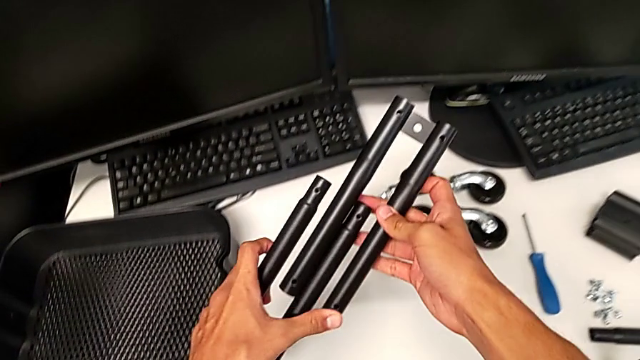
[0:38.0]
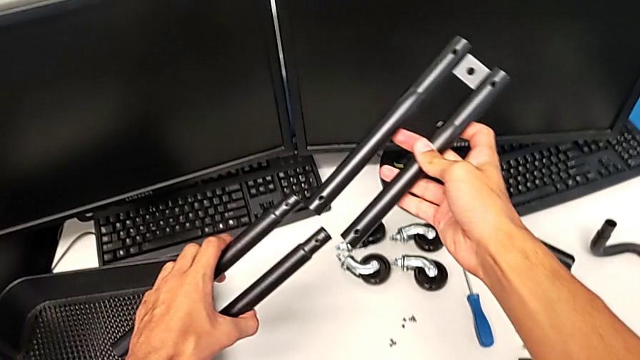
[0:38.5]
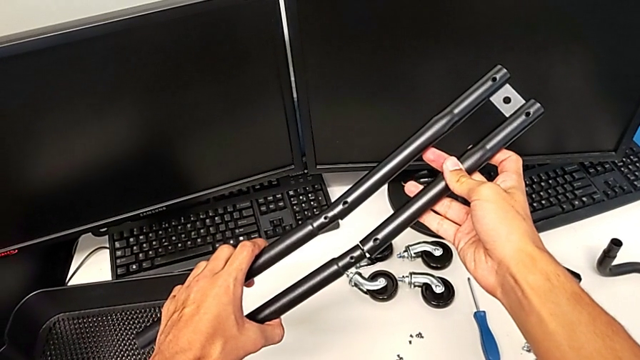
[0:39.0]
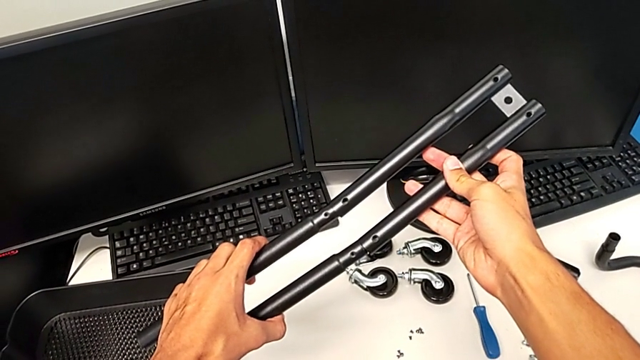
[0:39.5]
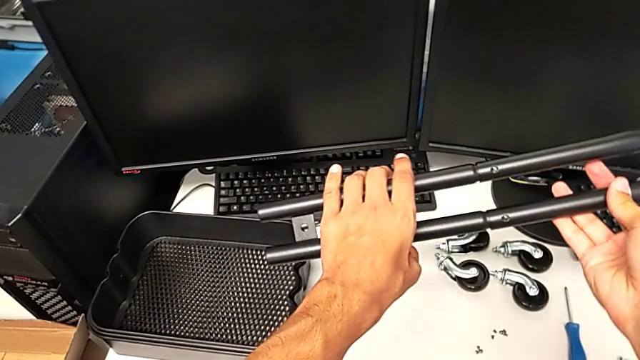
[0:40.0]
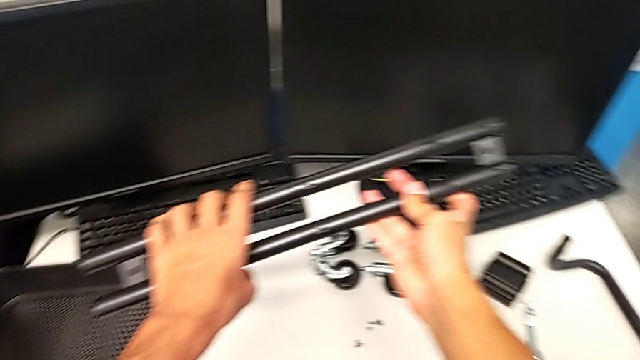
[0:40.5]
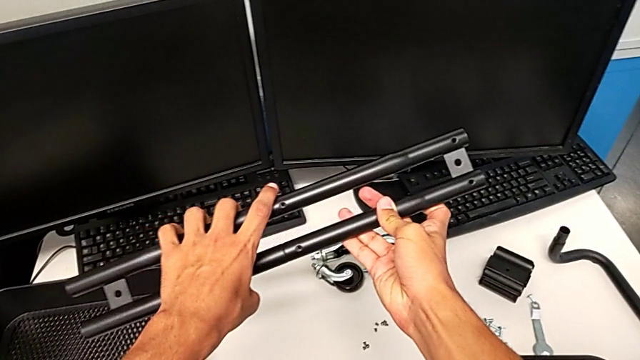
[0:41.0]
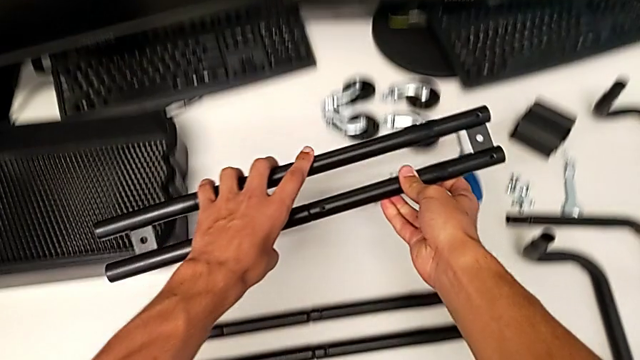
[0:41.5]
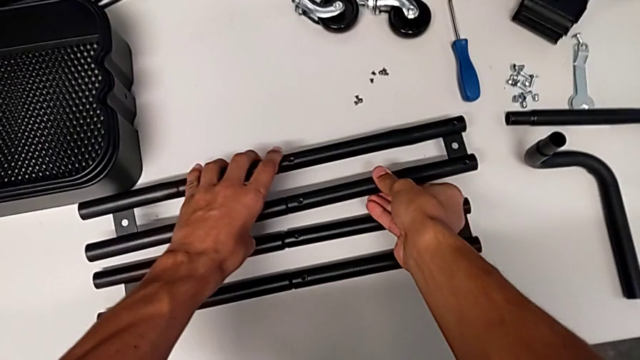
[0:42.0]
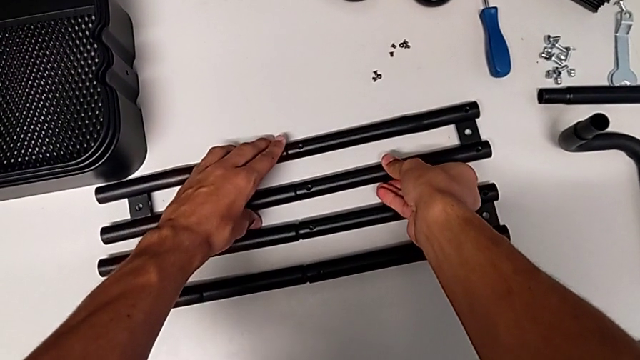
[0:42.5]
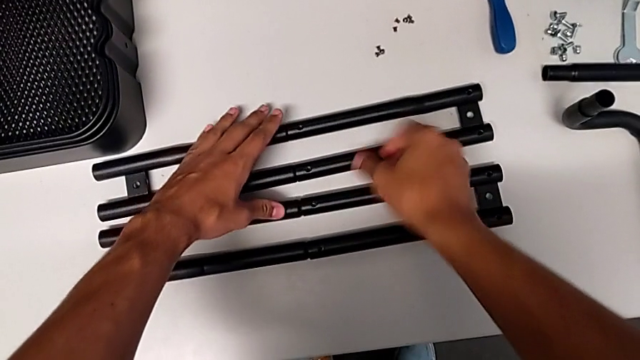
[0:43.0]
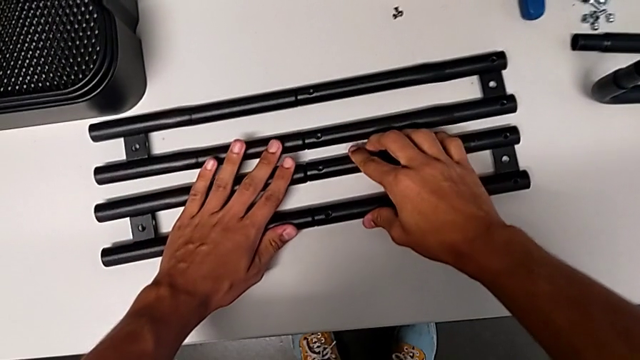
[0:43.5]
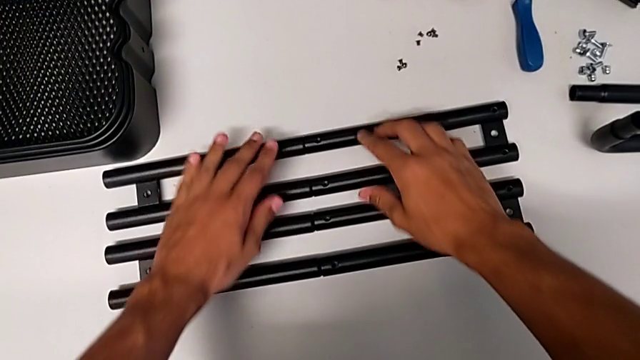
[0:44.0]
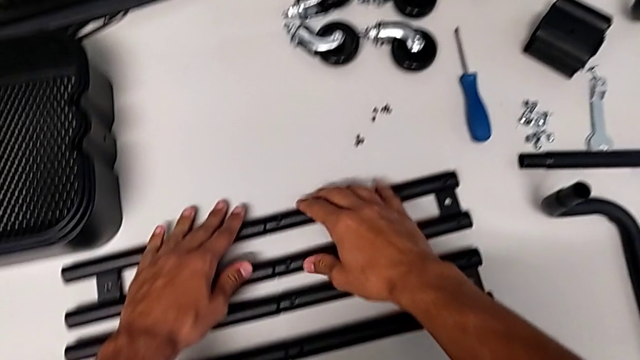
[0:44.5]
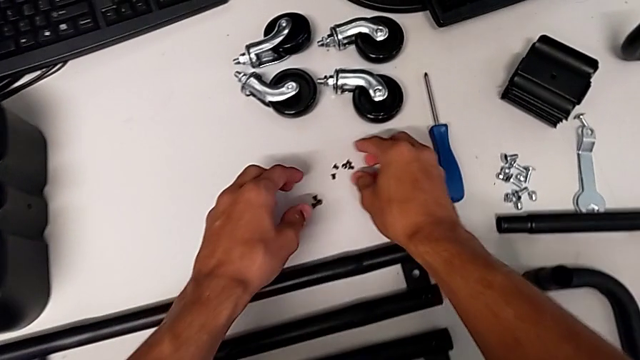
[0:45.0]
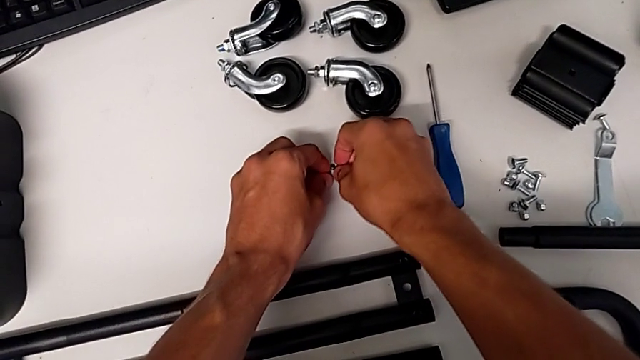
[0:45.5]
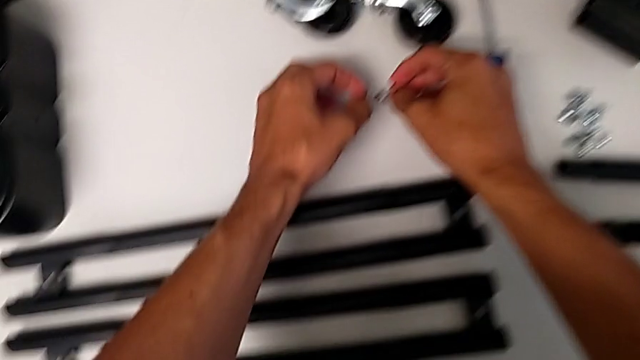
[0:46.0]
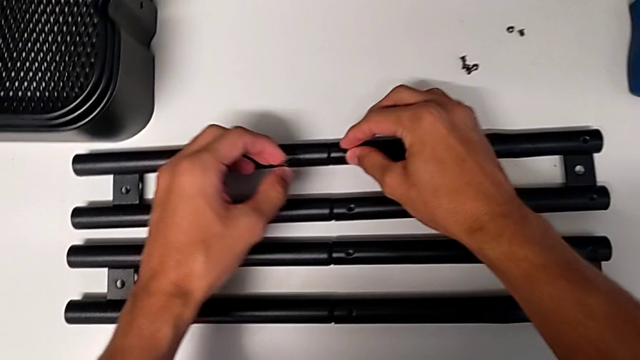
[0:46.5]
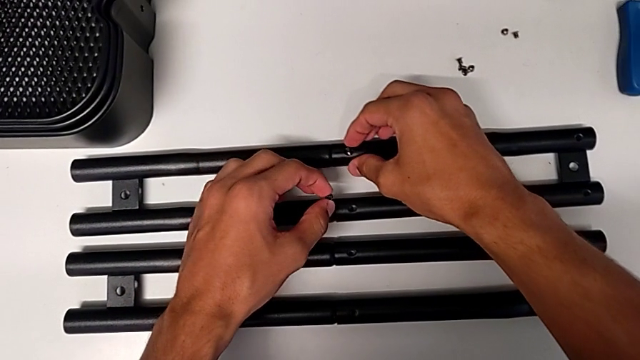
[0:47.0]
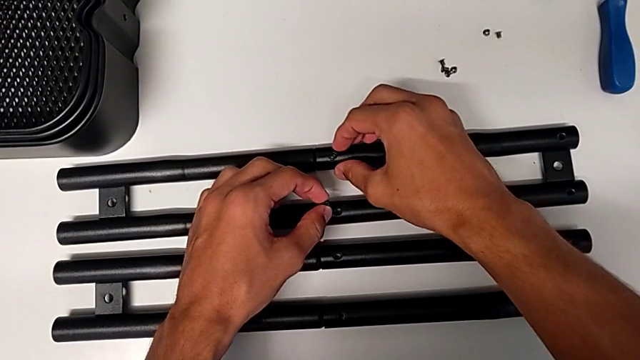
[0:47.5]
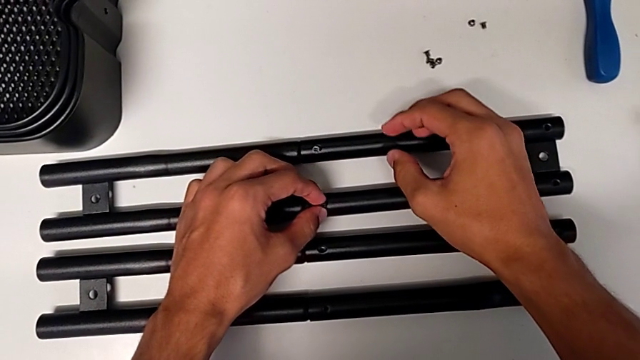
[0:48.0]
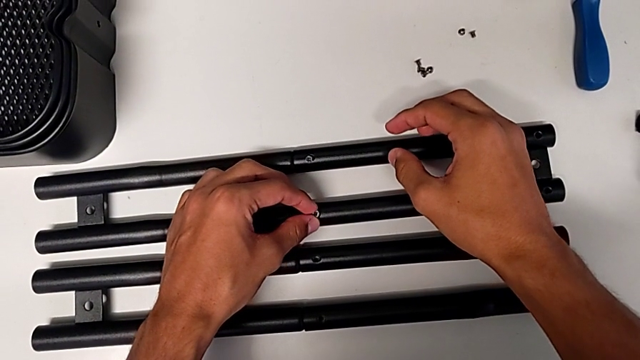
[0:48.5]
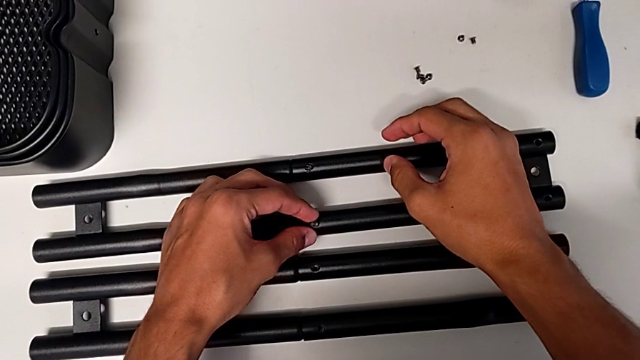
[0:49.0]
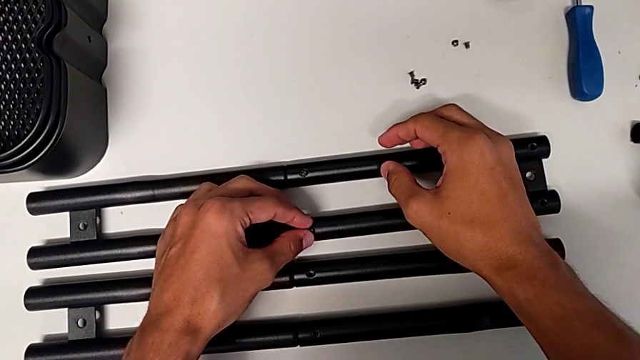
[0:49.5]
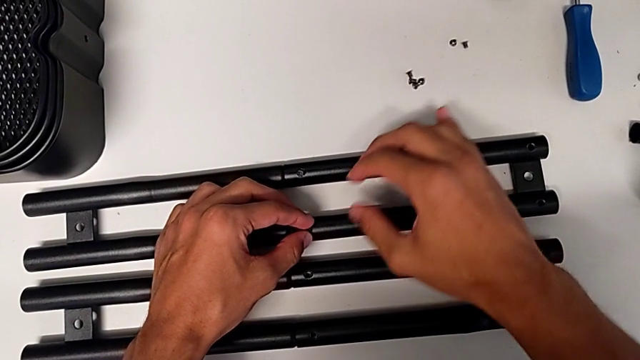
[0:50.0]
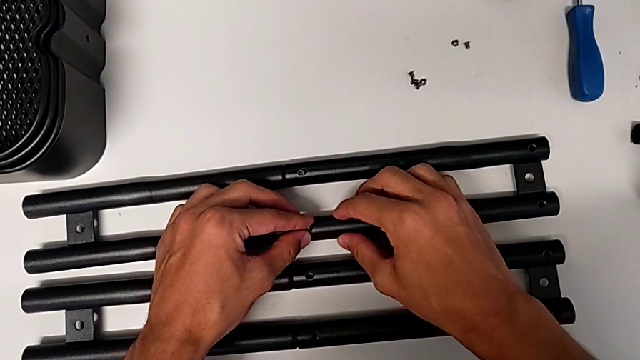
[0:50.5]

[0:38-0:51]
The camera wearer is assembling the shelf's brackets. They align the leg, insert it, place it, inspect the half frame, approach the screw, grab it and insert it twice.

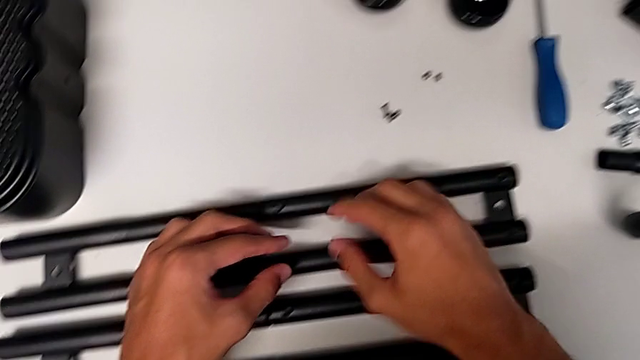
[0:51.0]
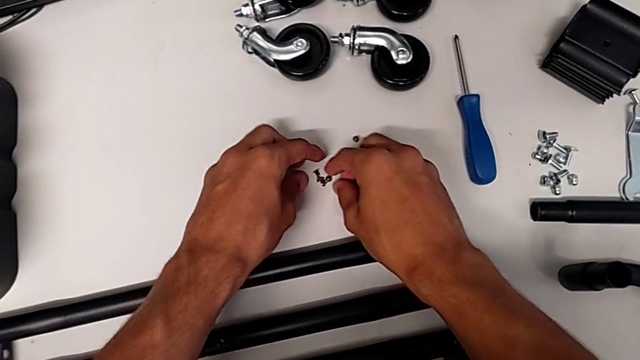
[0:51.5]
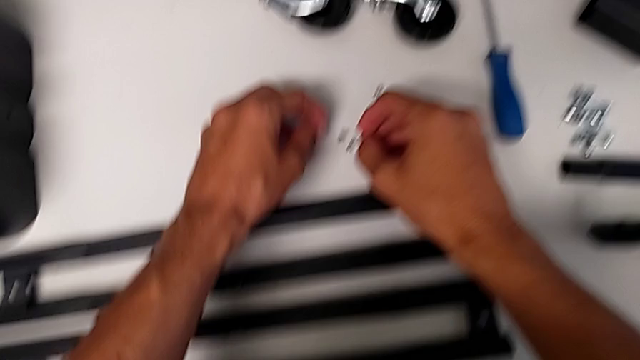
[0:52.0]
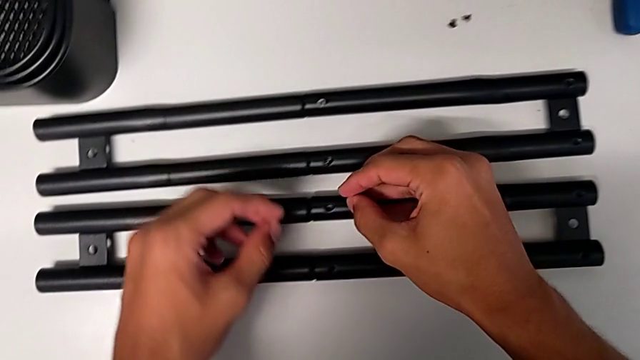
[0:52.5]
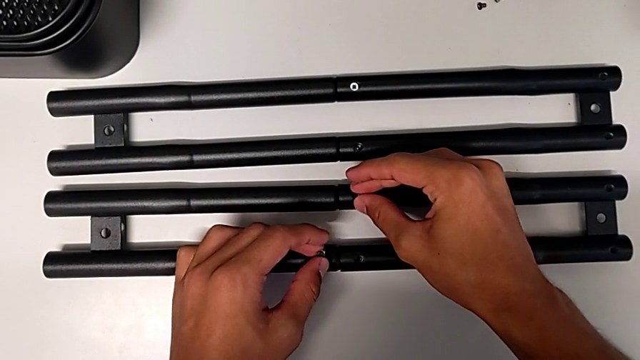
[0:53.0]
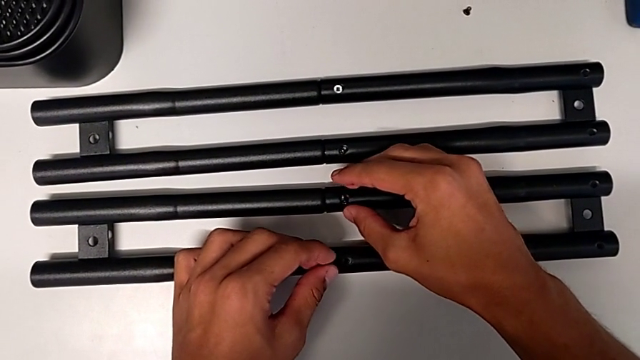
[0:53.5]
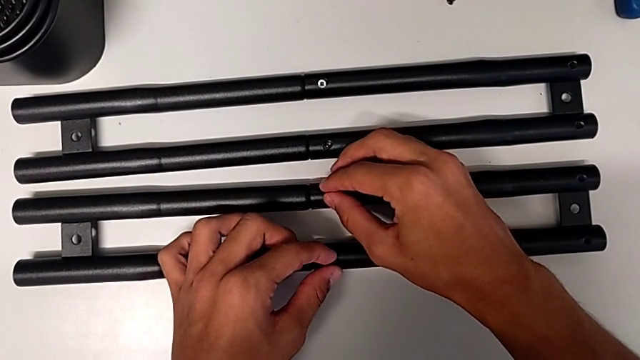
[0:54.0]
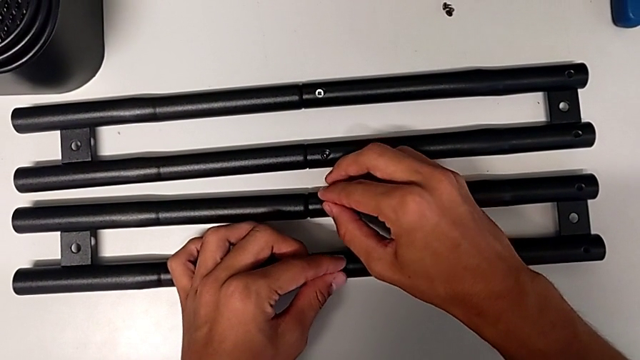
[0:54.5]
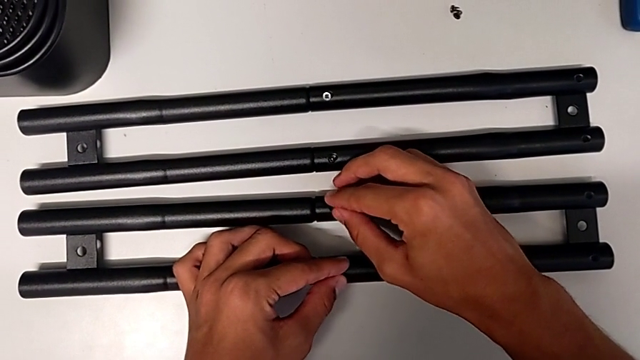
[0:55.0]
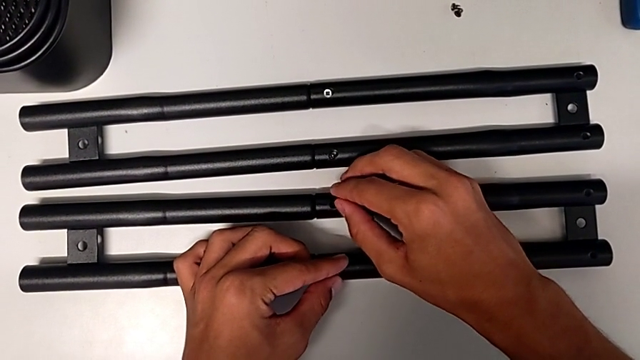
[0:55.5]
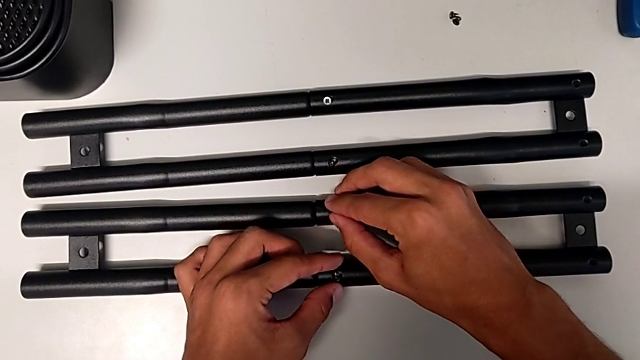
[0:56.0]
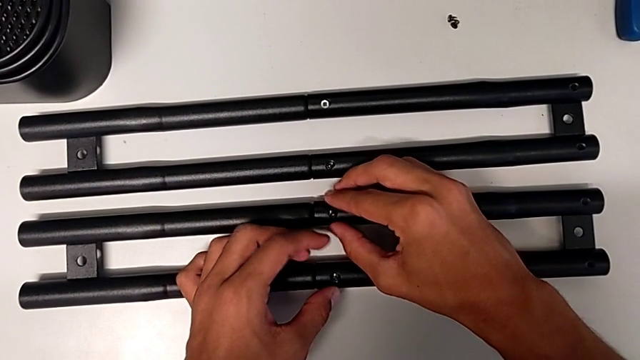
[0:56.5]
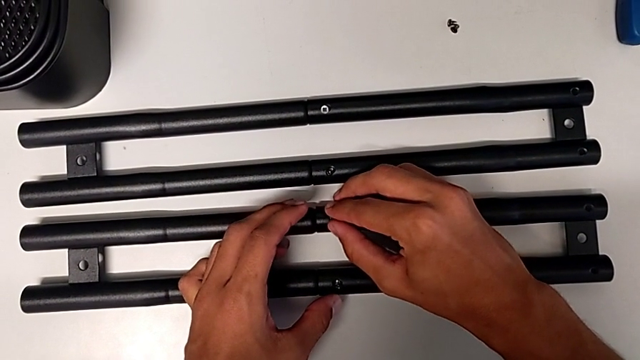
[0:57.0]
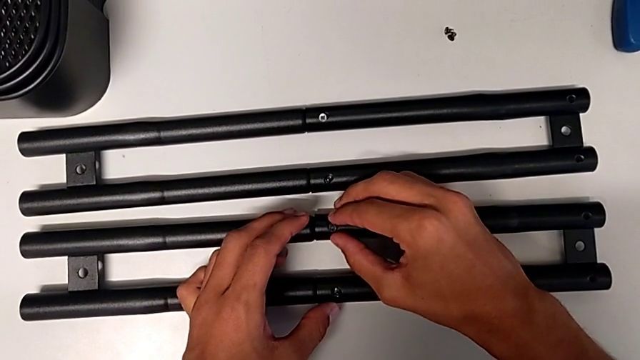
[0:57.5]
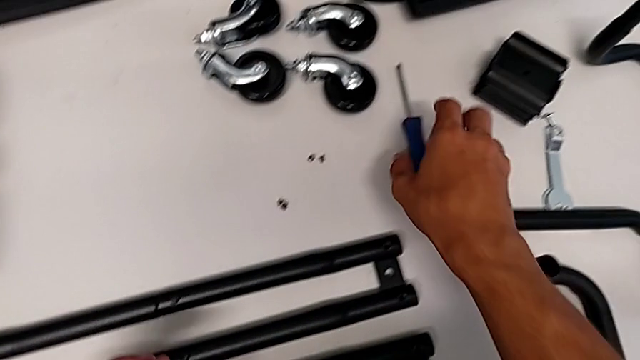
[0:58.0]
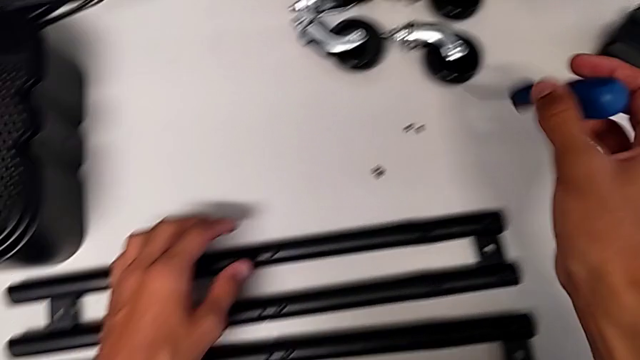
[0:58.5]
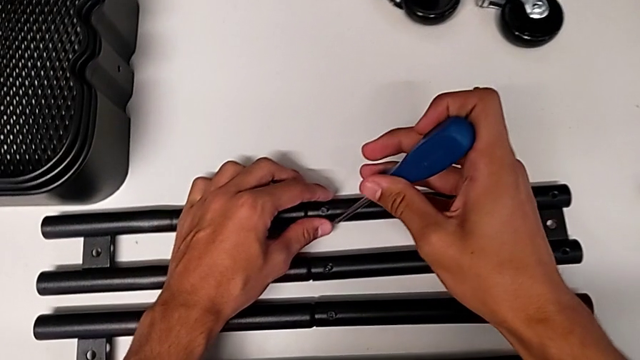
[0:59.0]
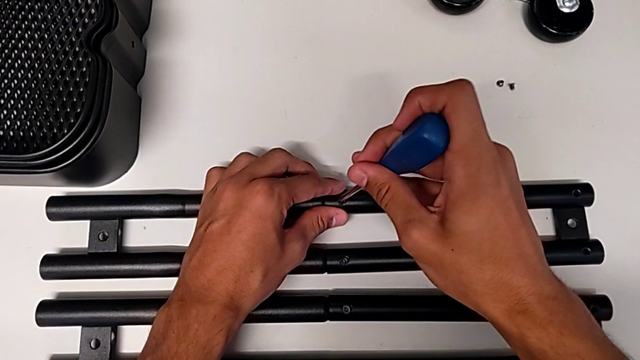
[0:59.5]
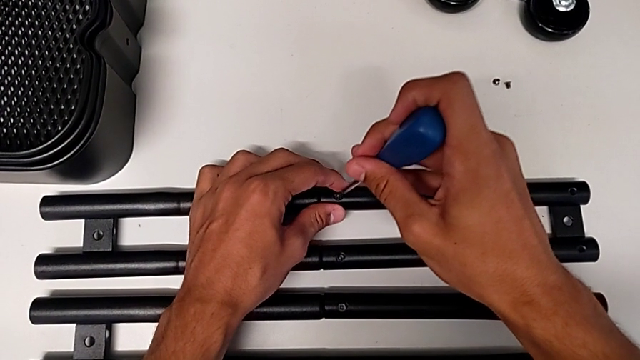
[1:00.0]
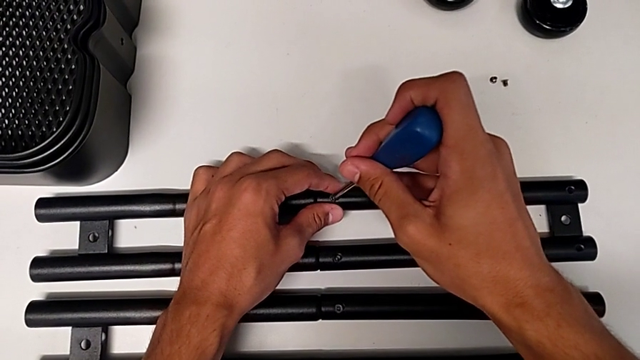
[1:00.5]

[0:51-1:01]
The camera wearer is assembling the shelf's brackets. They grab the screw, insert it, insert it with the left hand, insert it with the right hand, grab the screwdriver and insert it.
